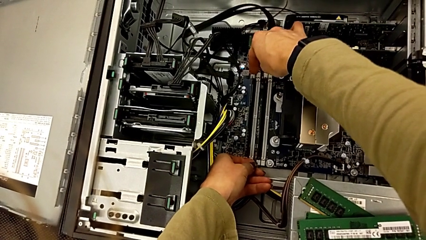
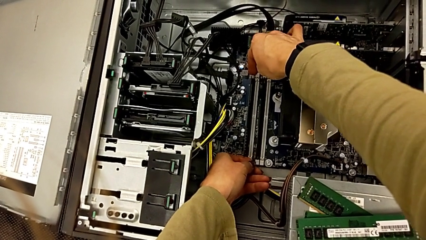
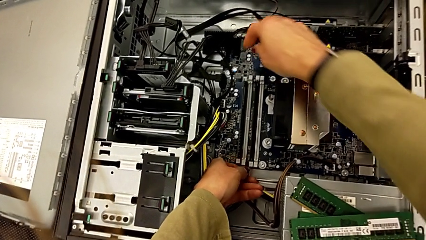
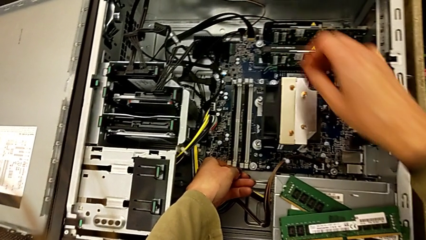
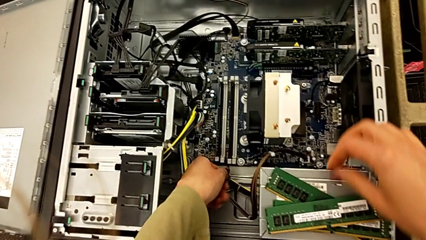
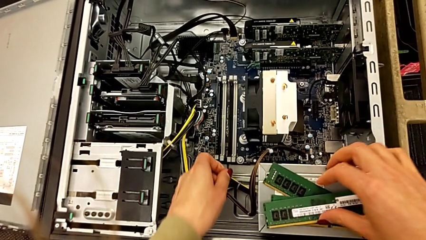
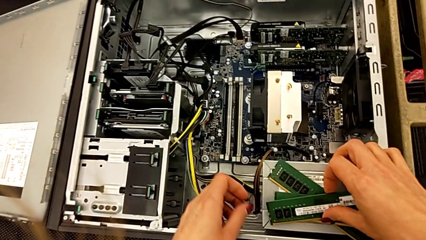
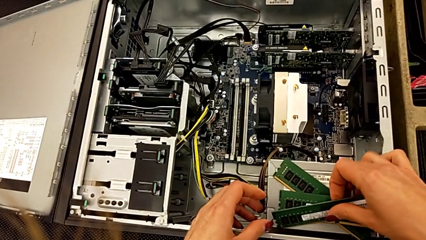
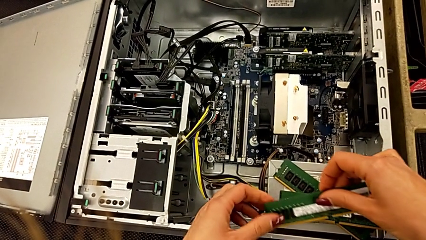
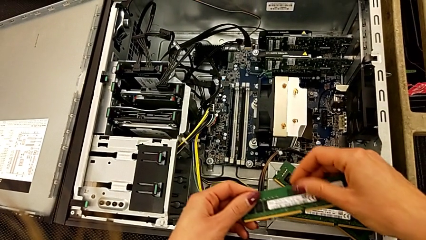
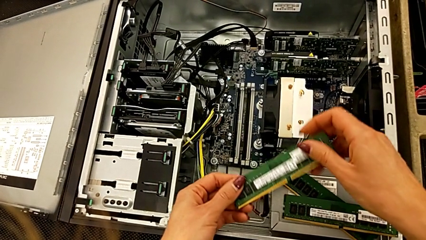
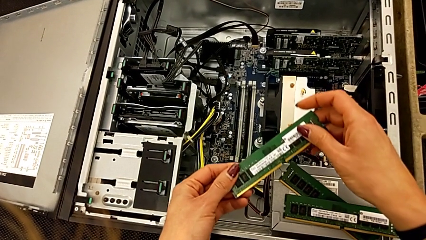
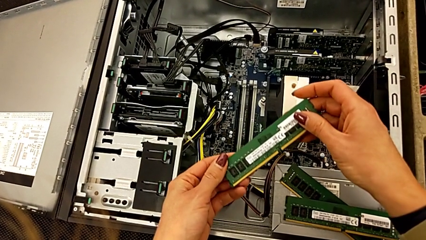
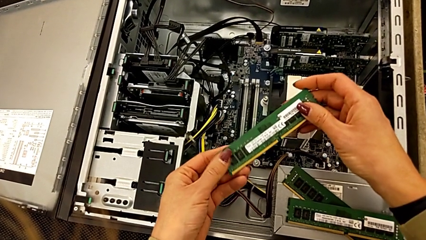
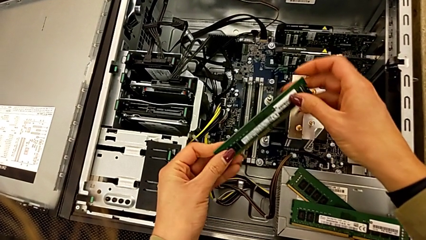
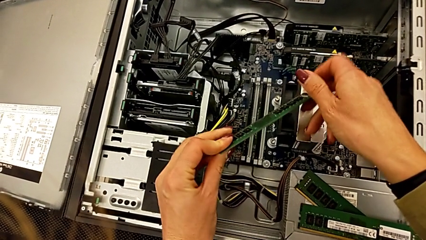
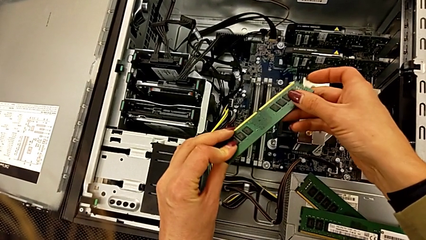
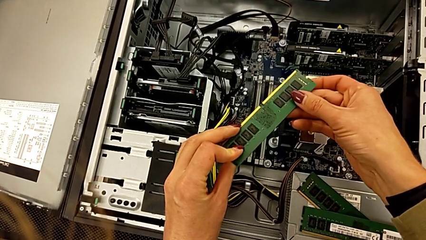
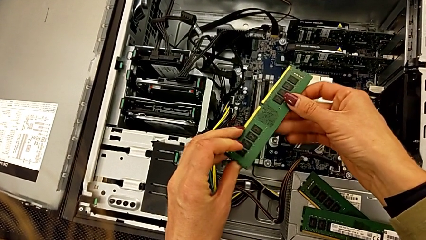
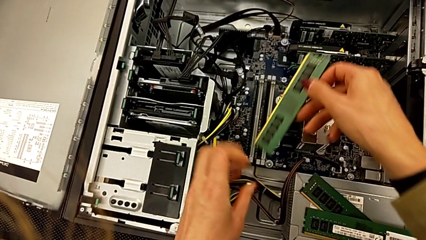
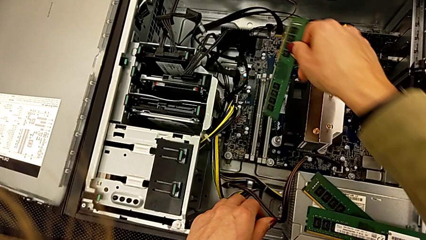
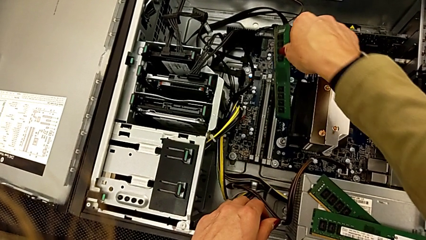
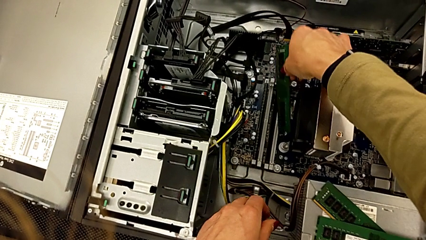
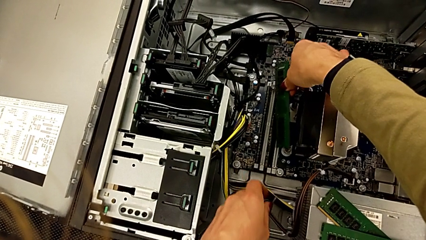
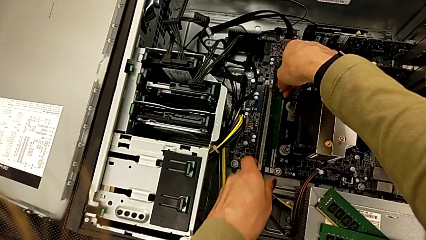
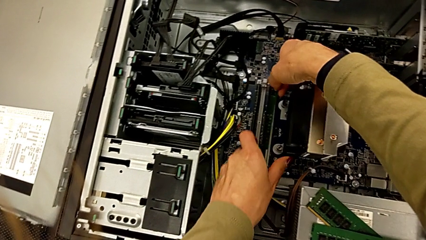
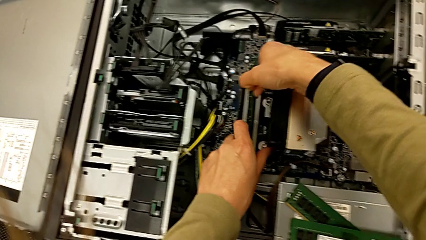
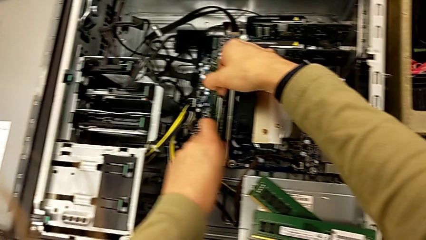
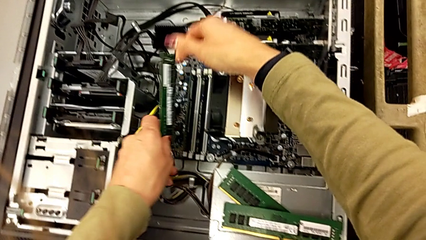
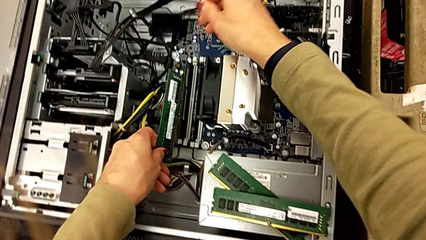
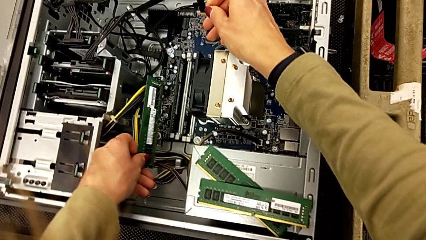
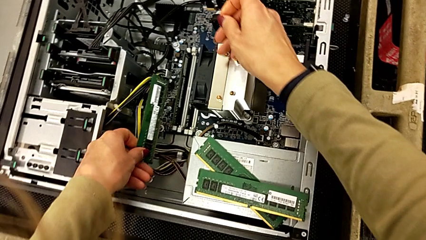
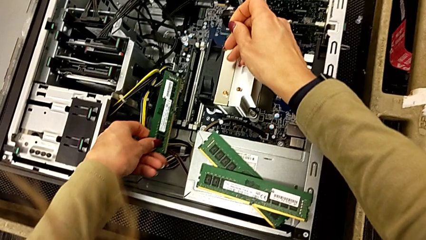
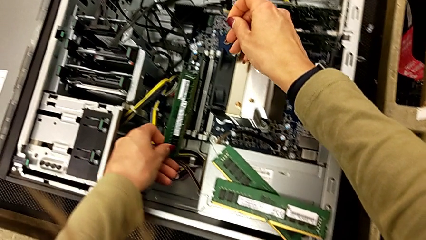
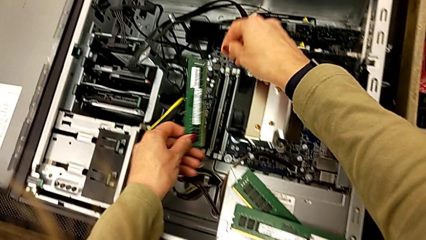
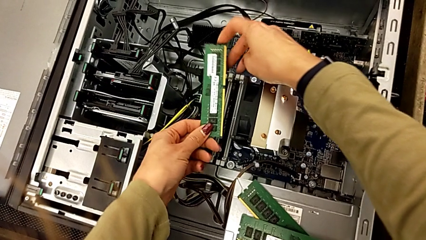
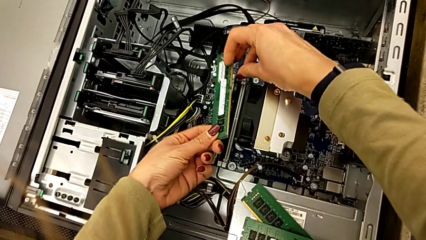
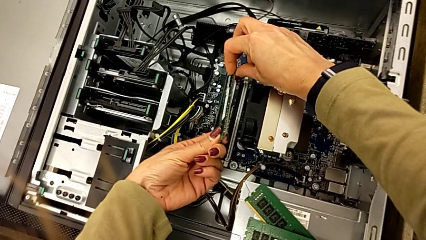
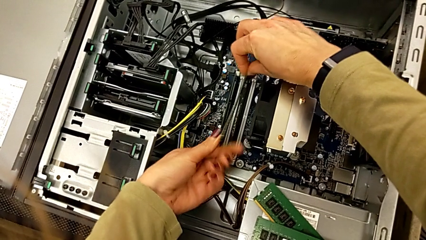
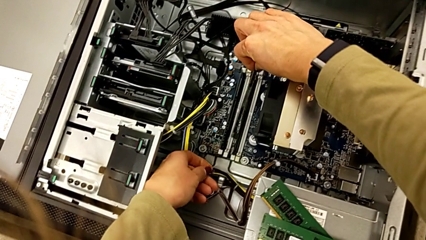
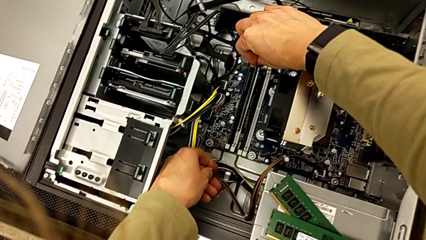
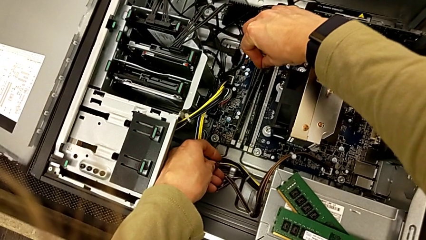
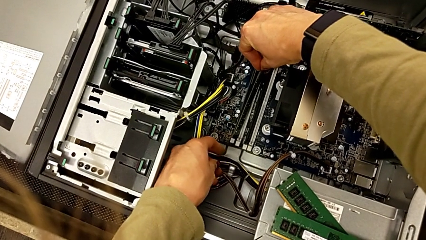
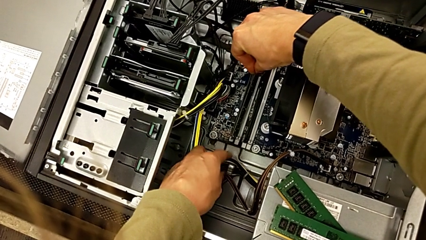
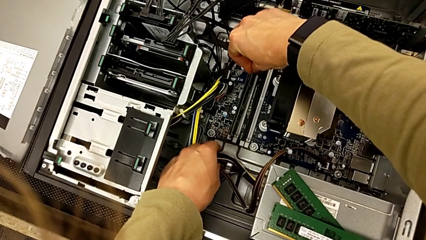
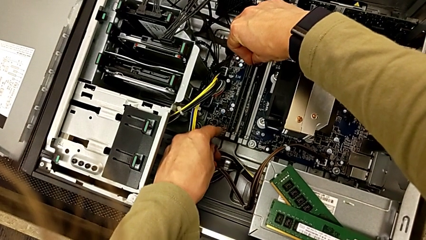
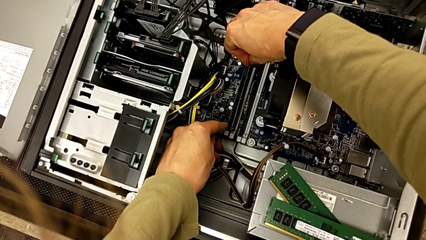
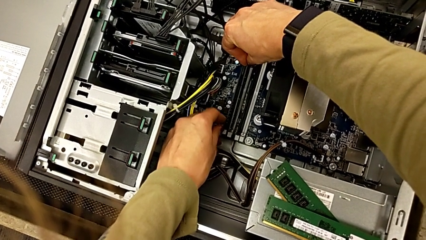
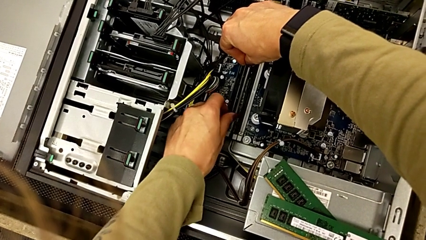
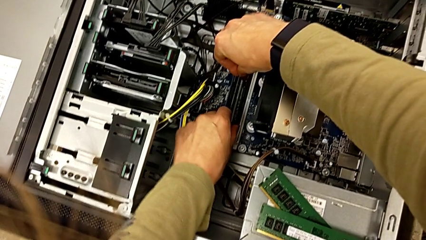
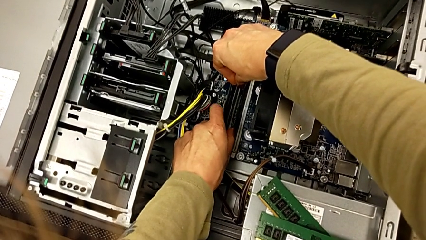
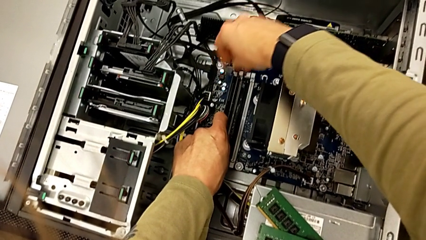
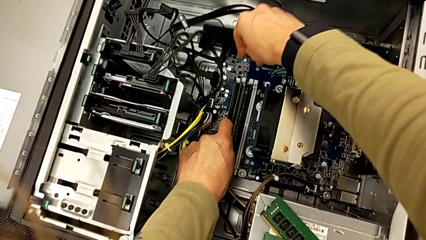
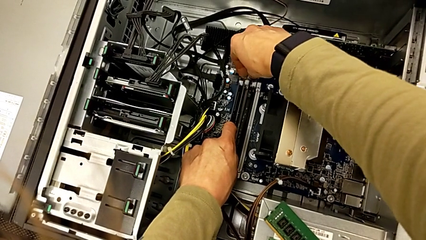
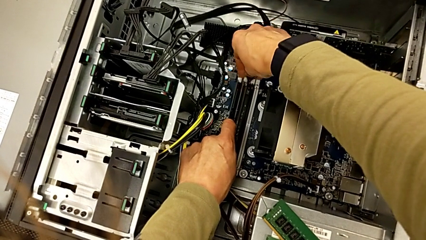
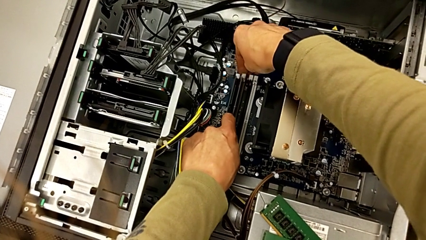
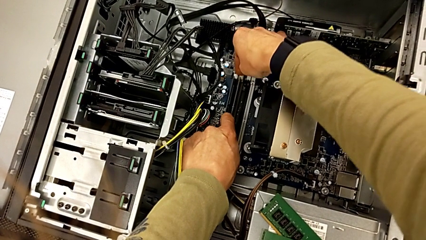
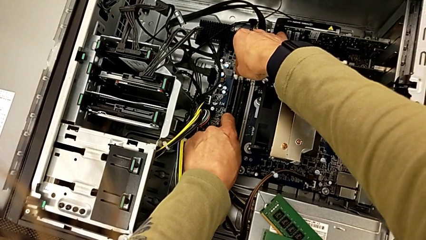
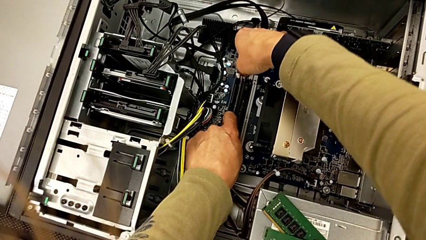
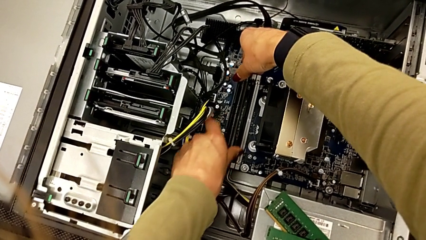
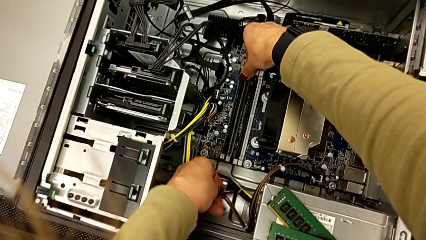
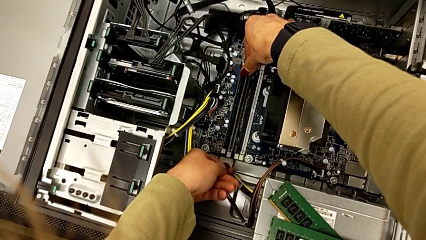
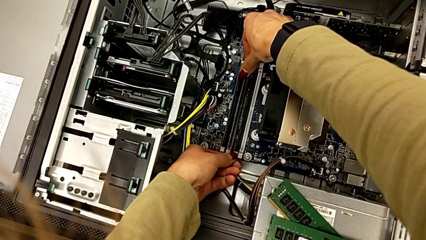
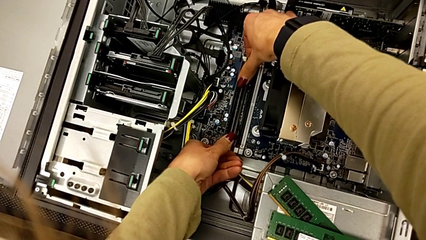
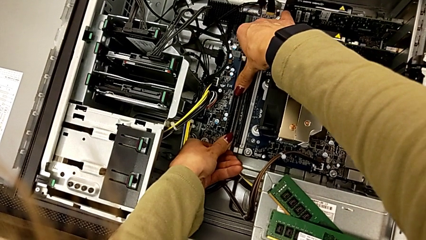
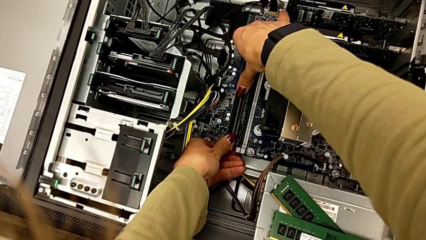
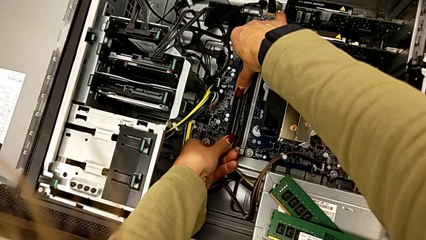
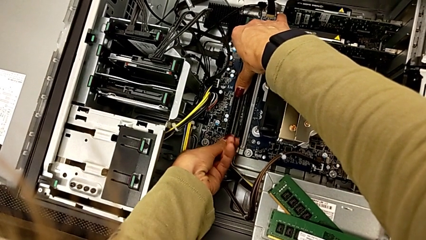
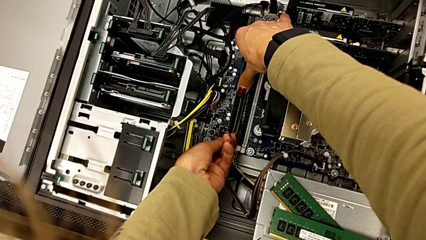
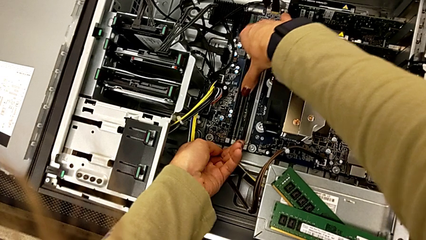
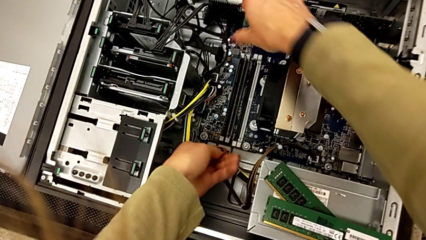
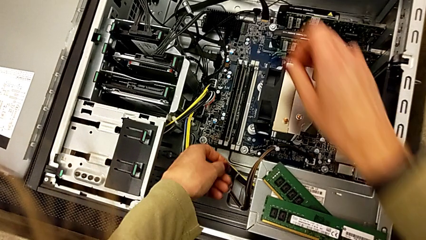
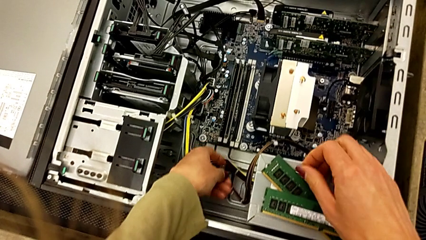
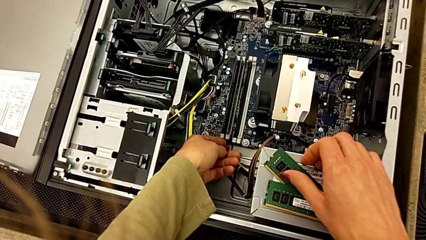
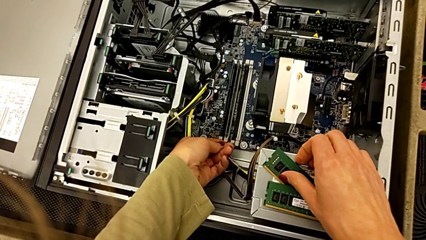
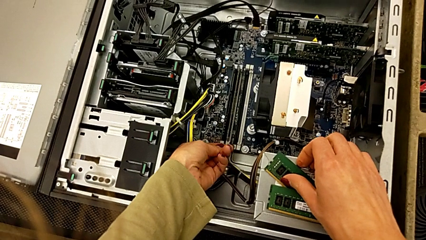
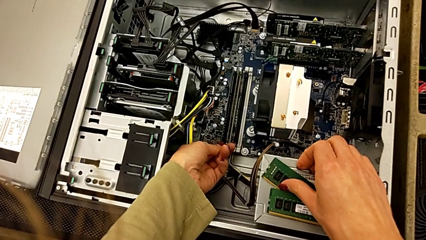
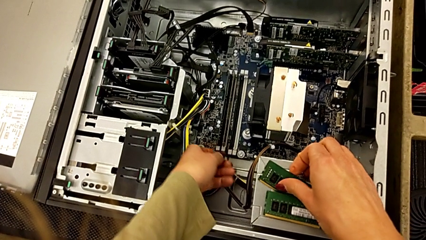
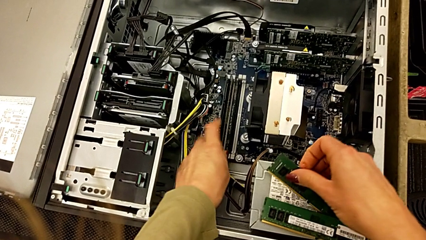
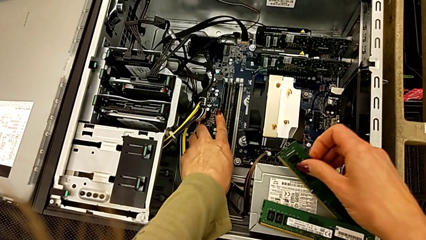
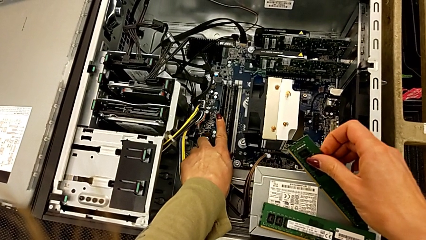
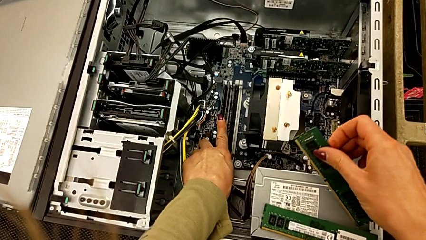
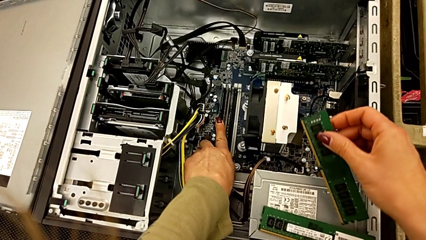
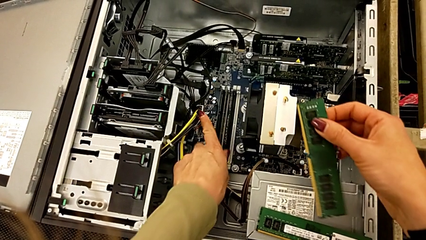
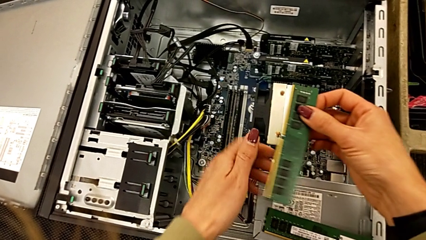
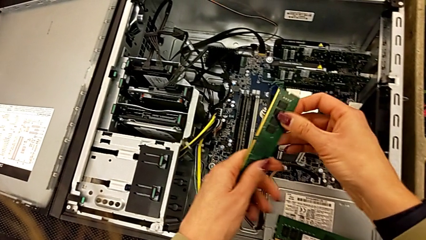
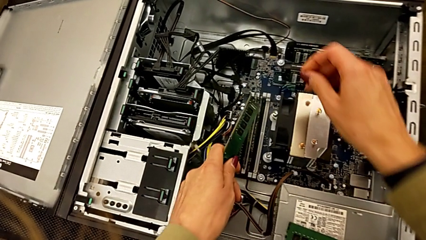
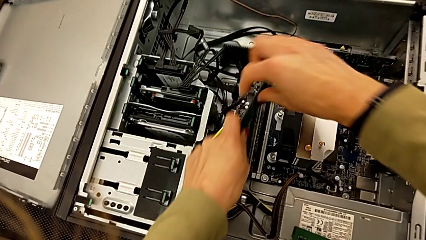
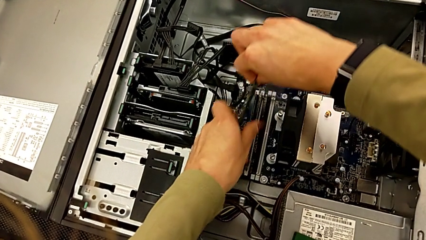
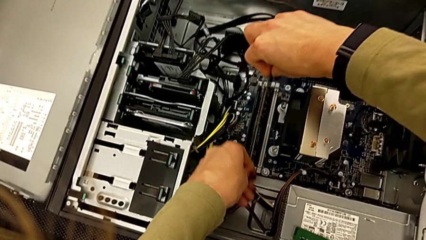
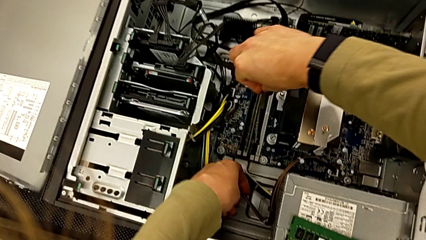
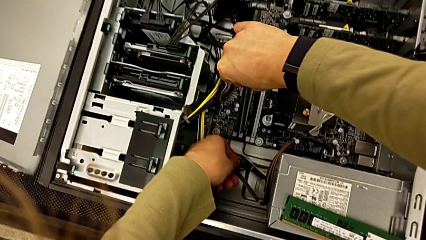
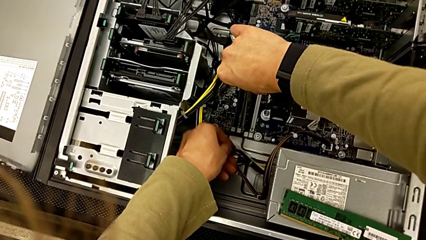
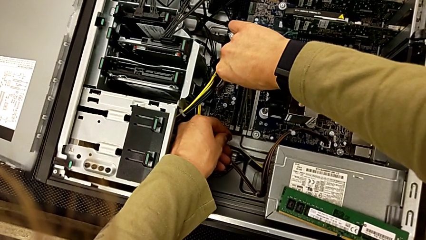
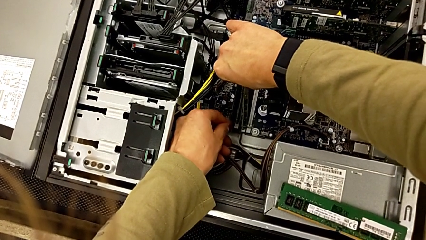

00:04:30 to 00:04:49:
The camera wearer is attaching the RAM to something. They grab the RAM, align it, assemble it and grab it.
